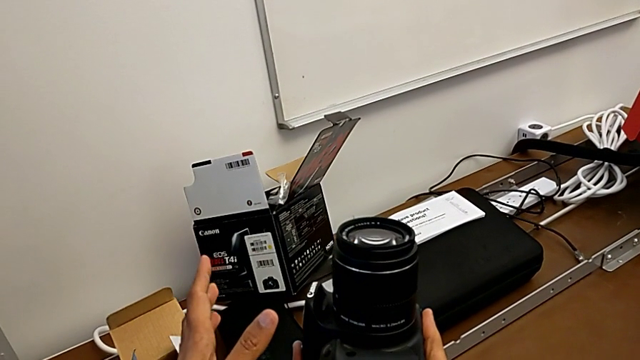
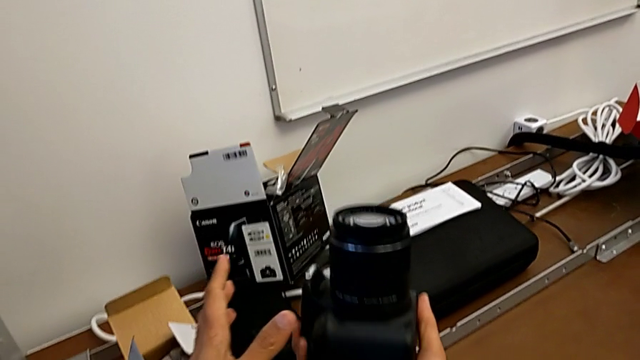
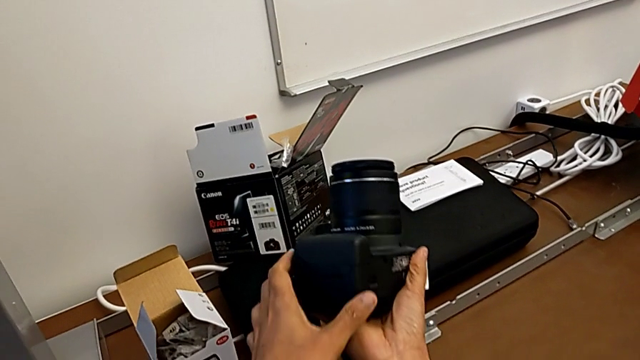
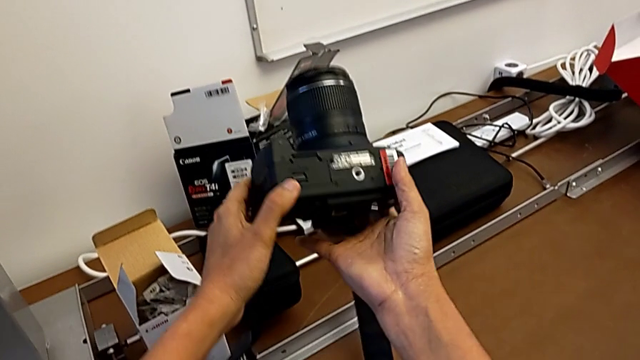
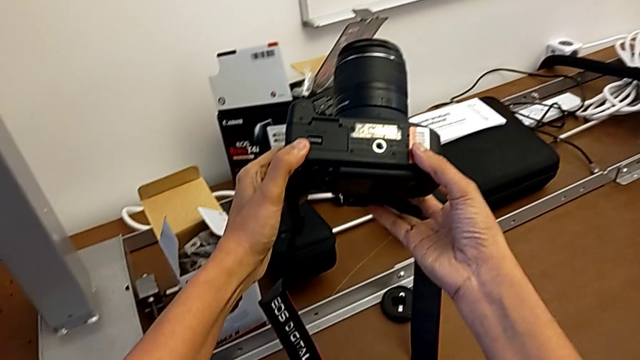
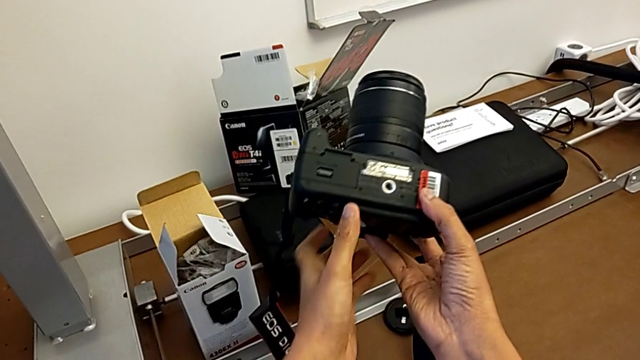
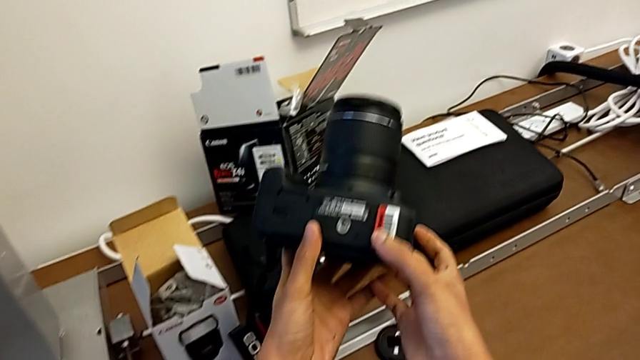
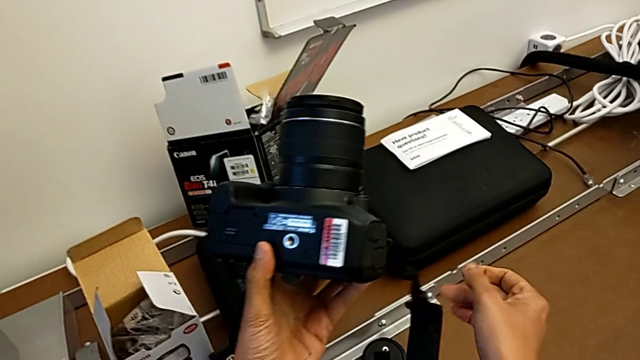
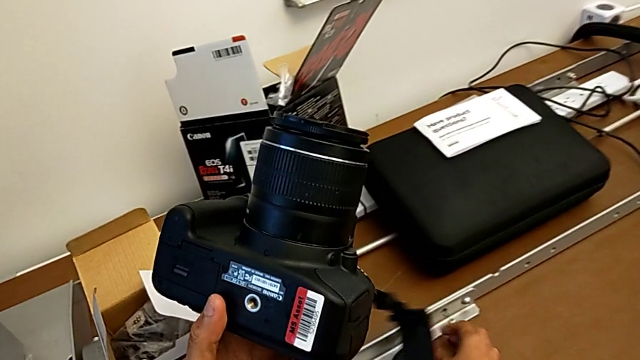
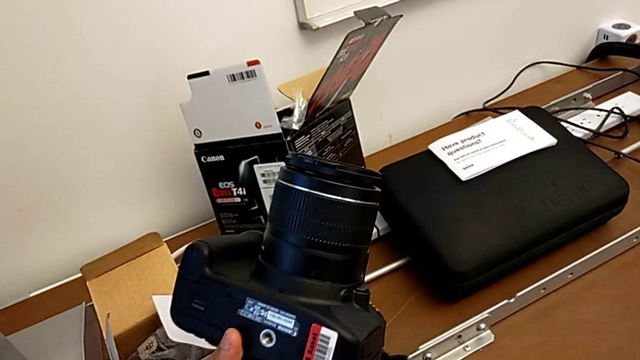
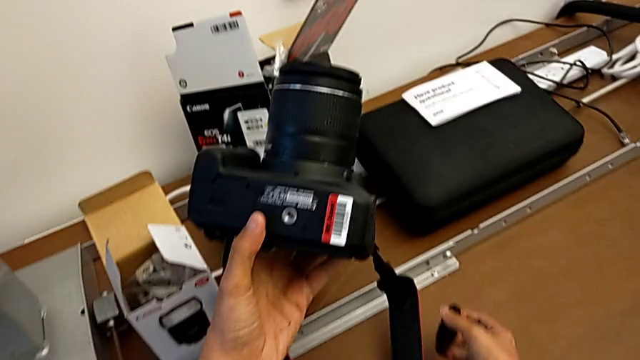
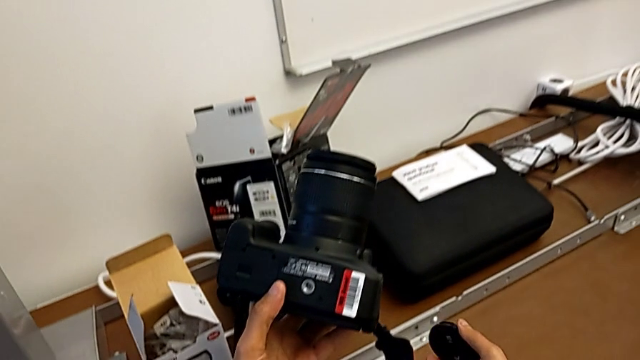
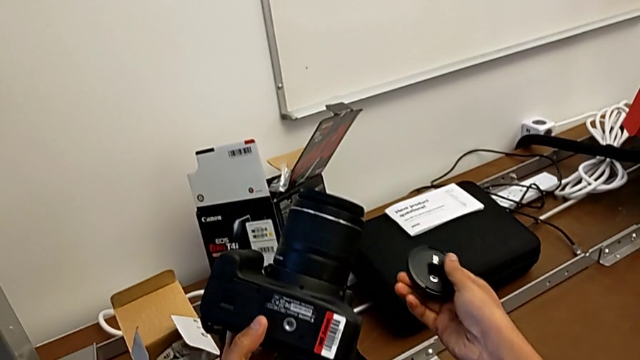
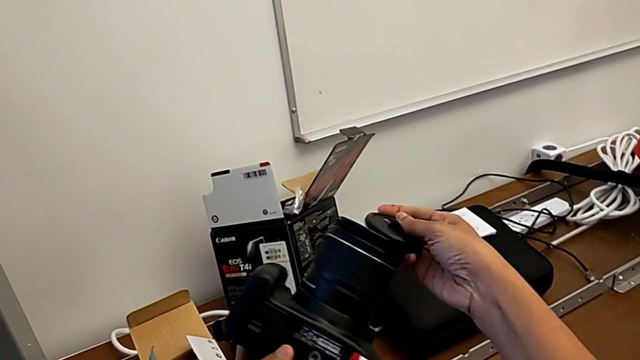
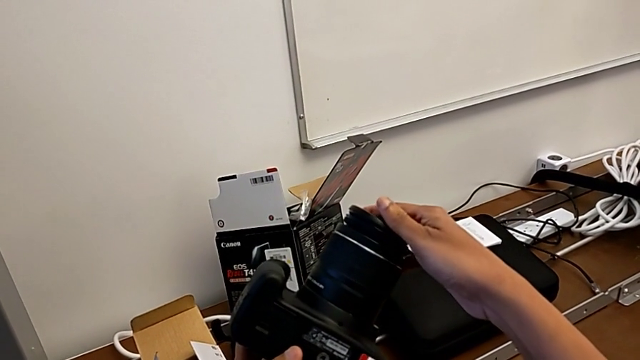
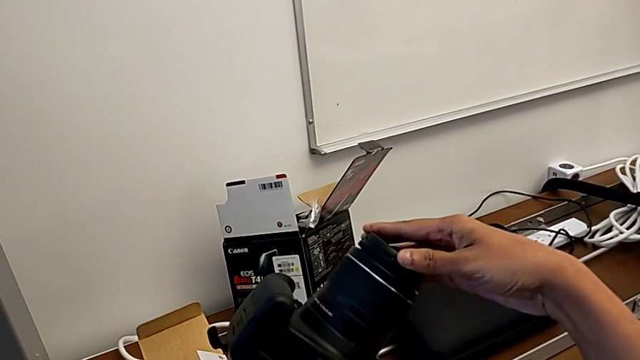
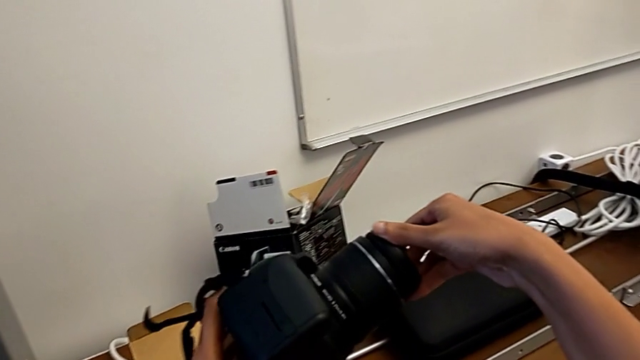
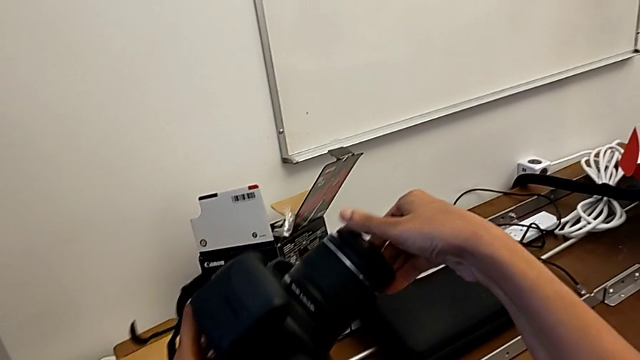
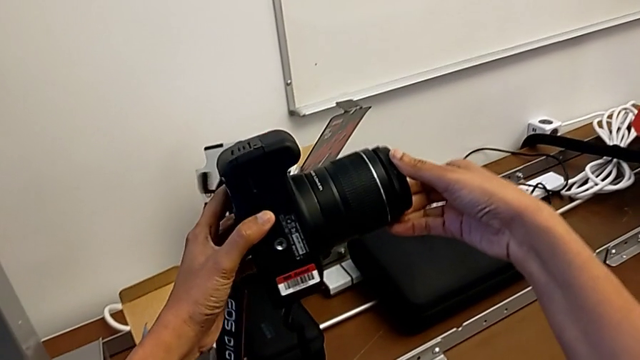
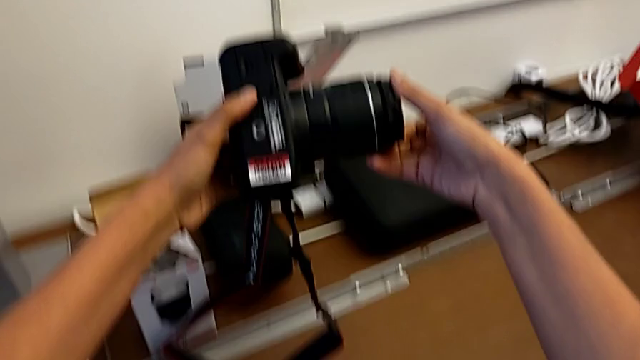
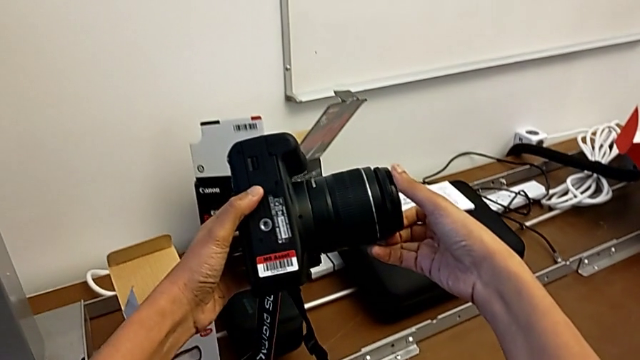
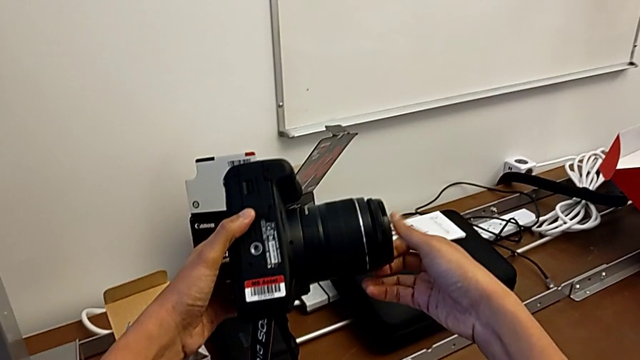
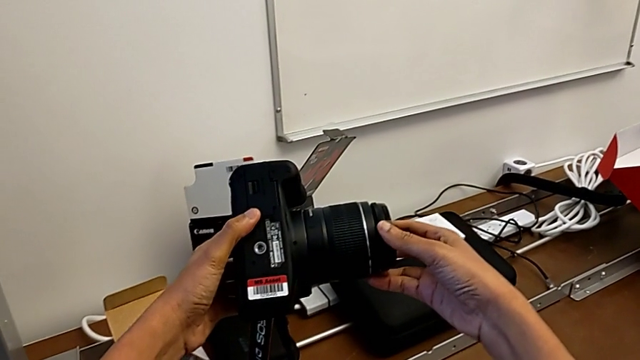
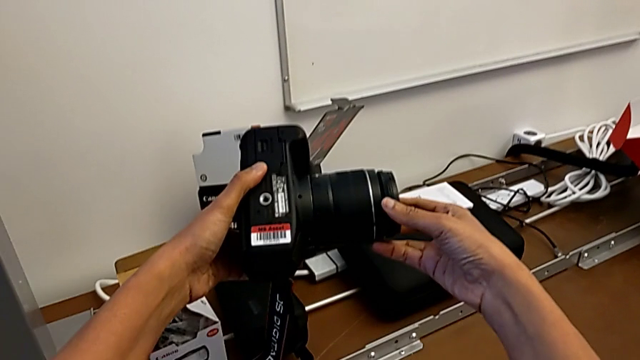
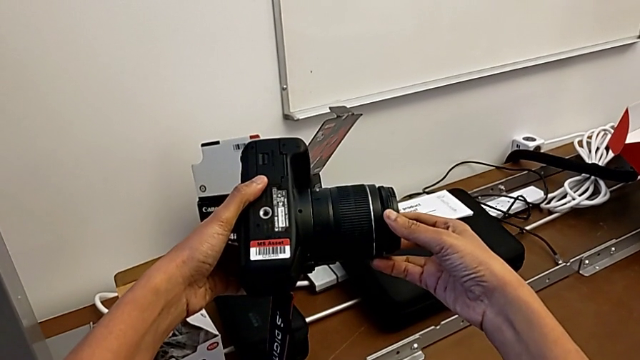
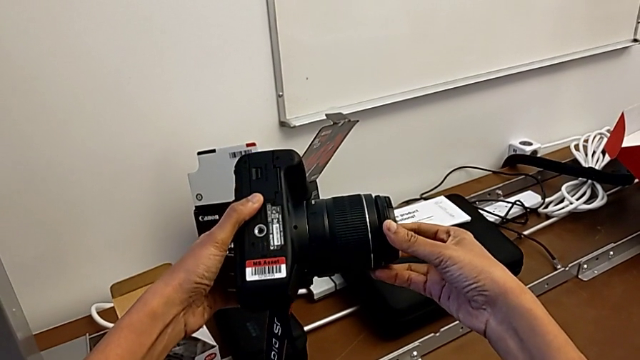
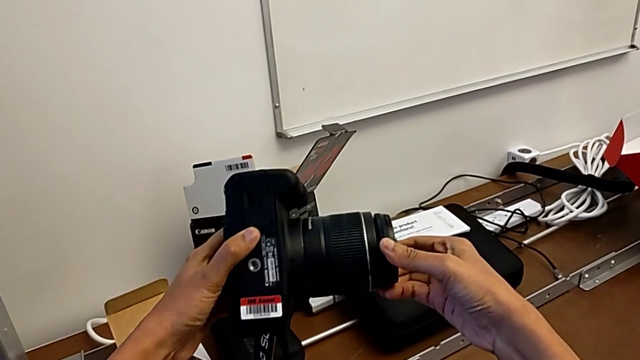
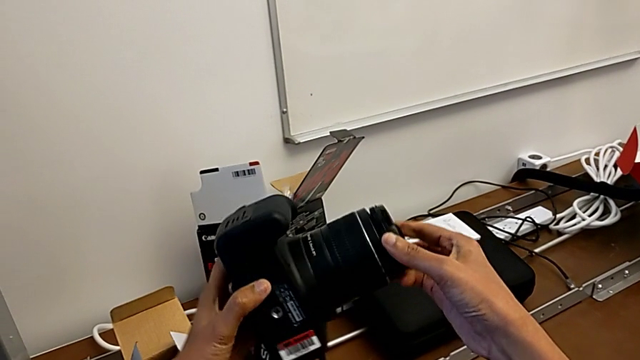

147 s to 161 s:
The camera wearer attaches the lens cover. They rotate the DSLR, wrongly drop the lens cover, grab it, place it and rotate it.

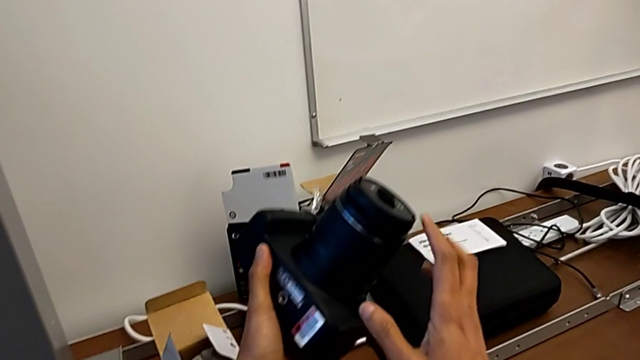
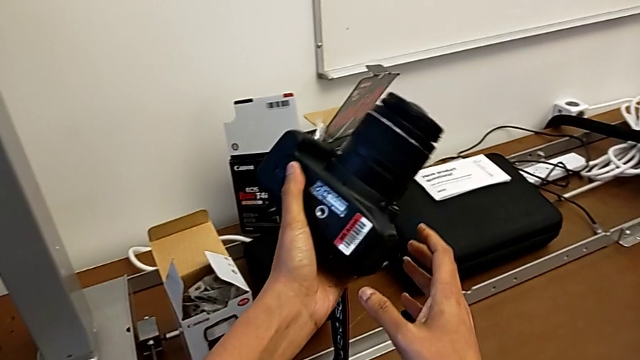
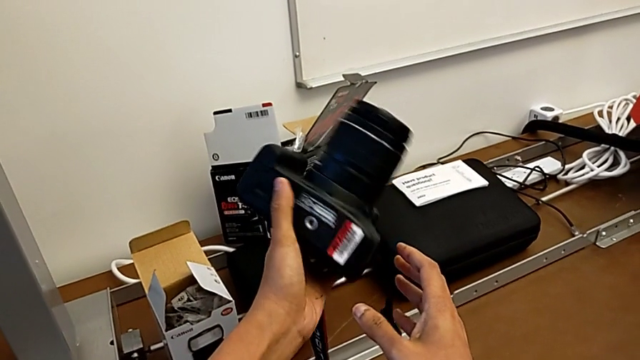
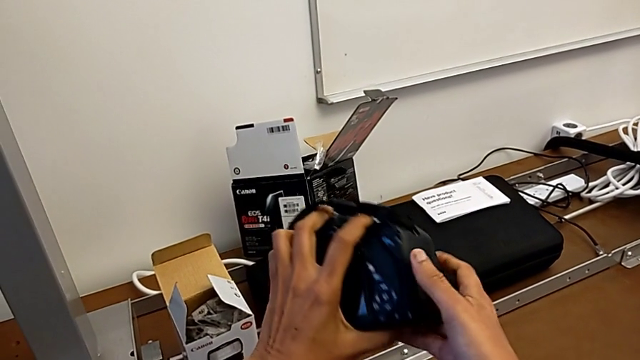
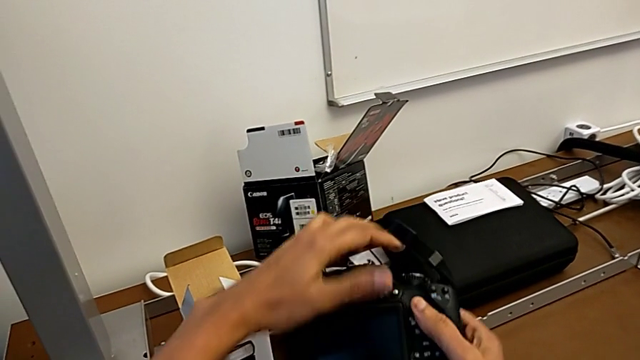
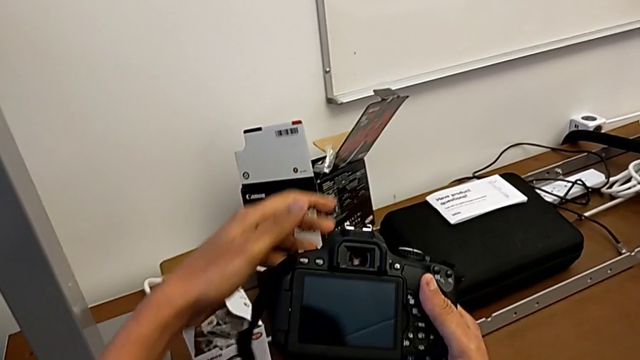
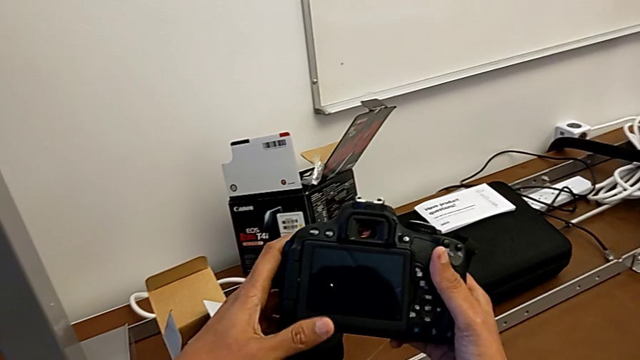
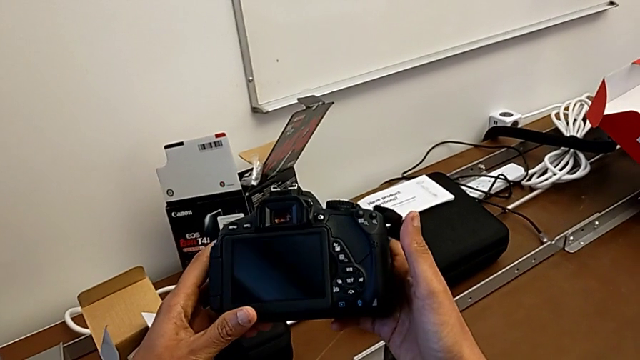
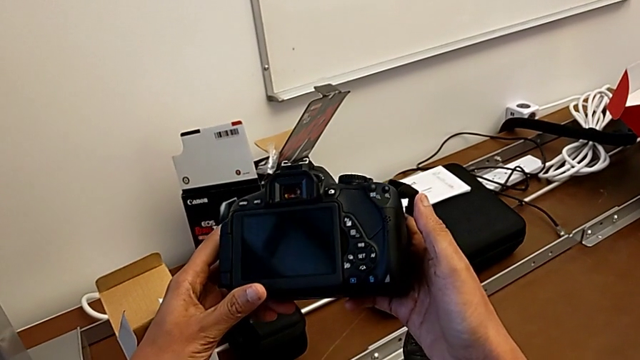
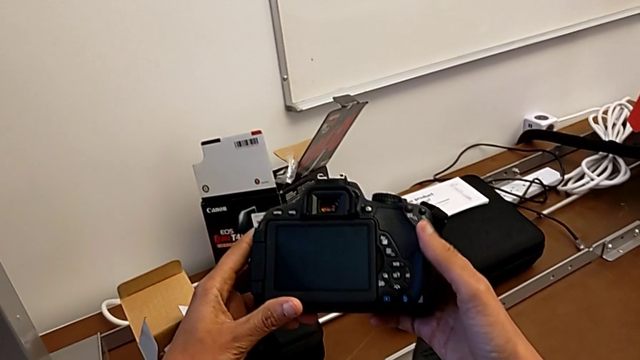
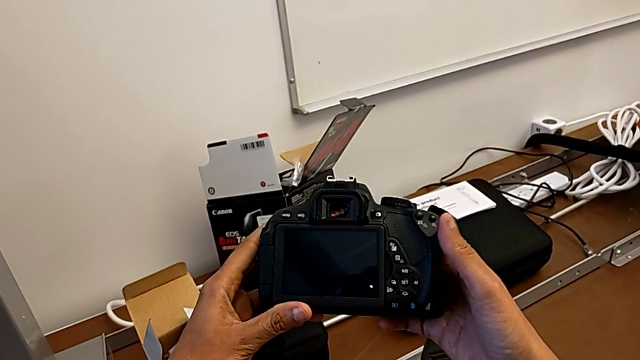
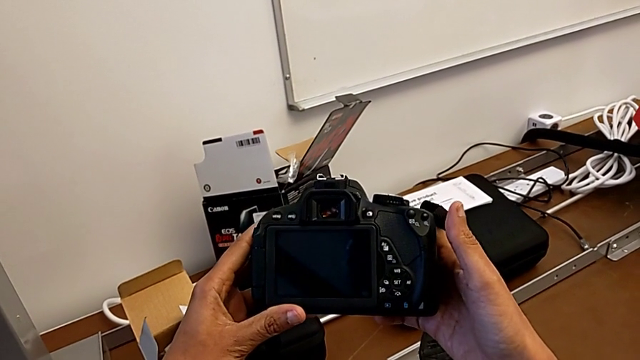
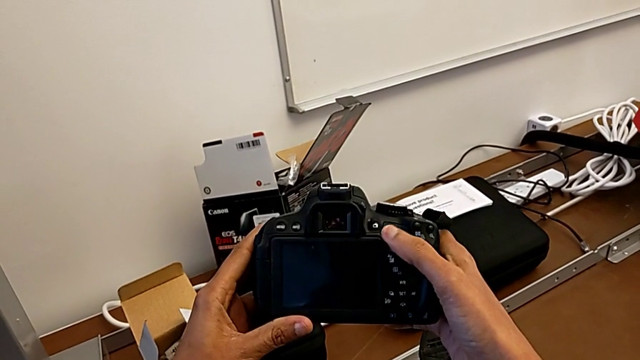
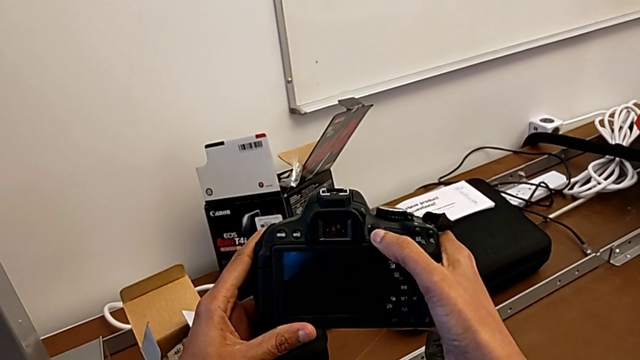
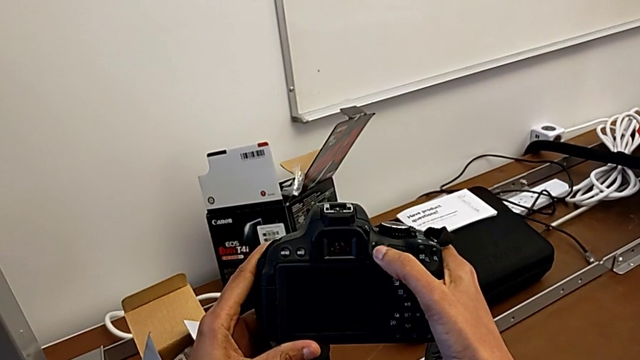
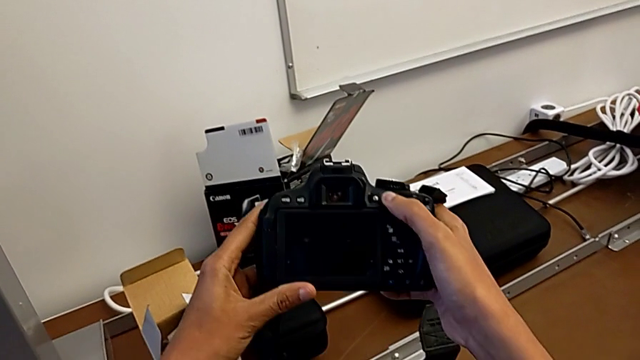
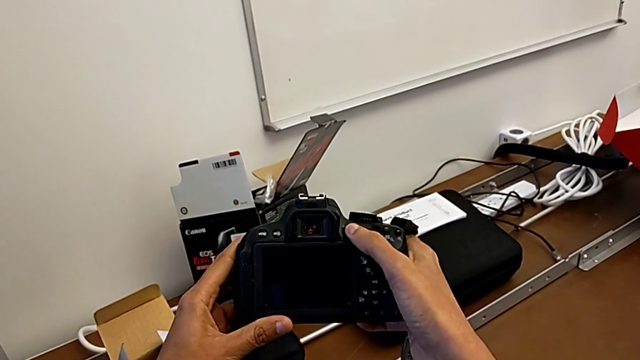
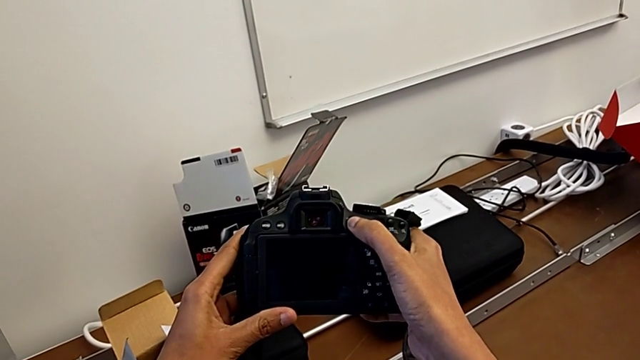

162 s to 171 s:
The camera wearer is turning on their DSLR. They rotate the DSLR, inspect it and wrongly press the button.
